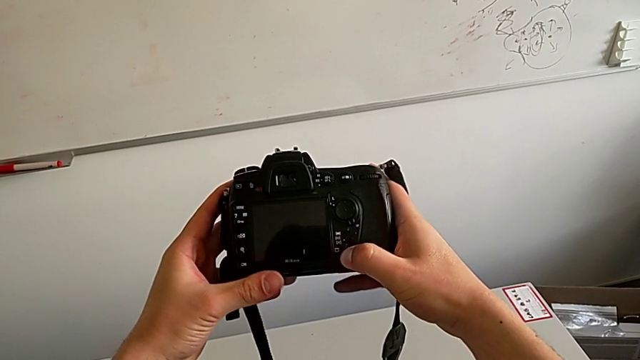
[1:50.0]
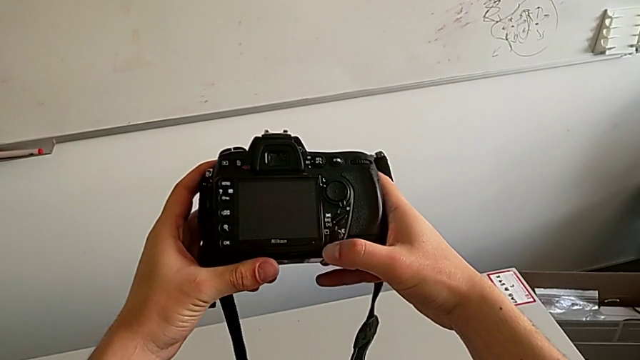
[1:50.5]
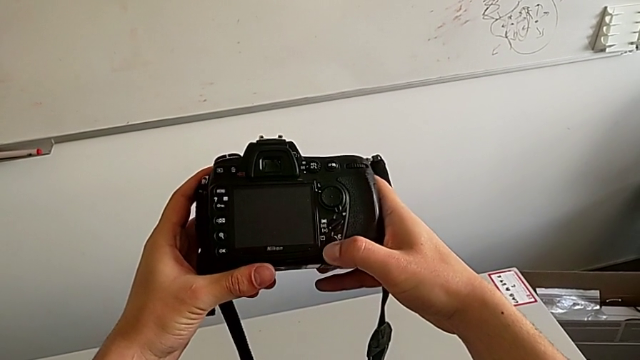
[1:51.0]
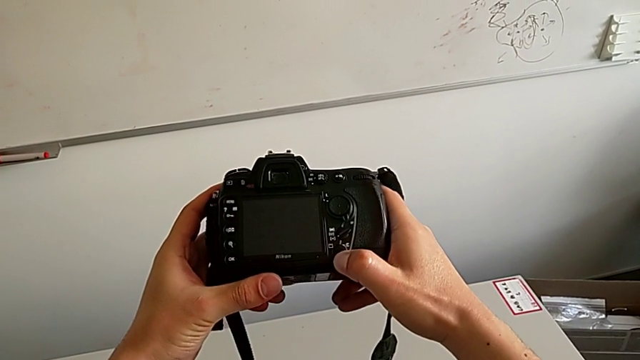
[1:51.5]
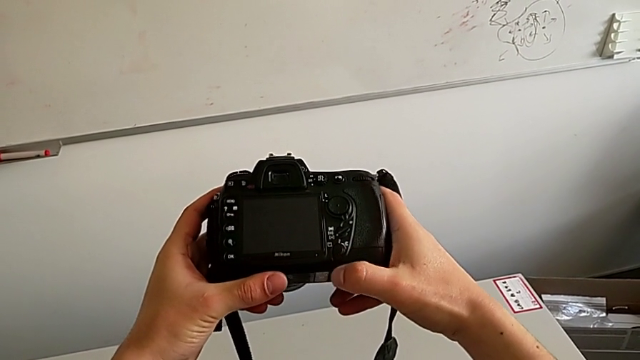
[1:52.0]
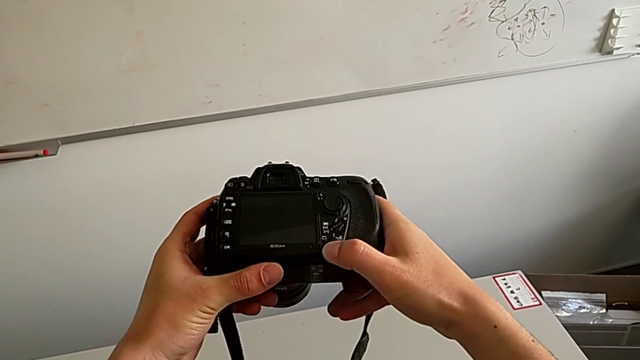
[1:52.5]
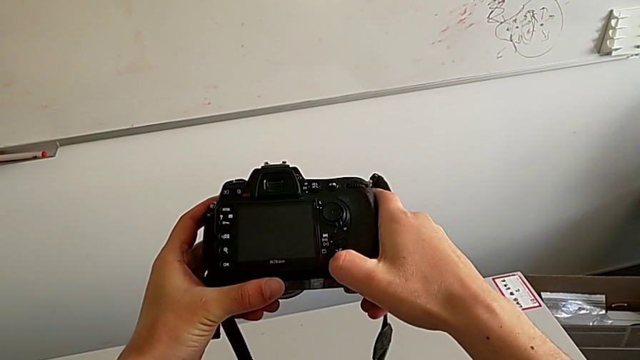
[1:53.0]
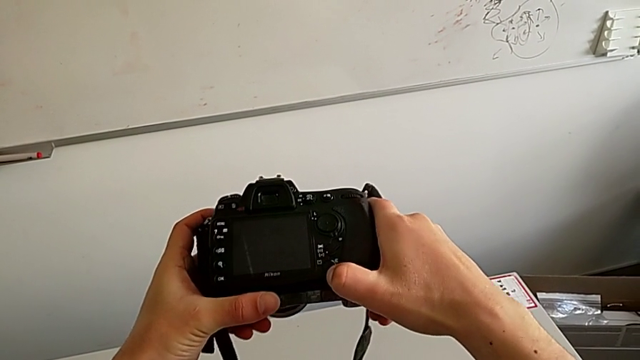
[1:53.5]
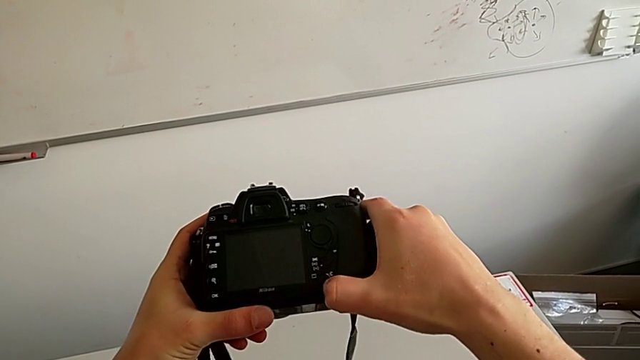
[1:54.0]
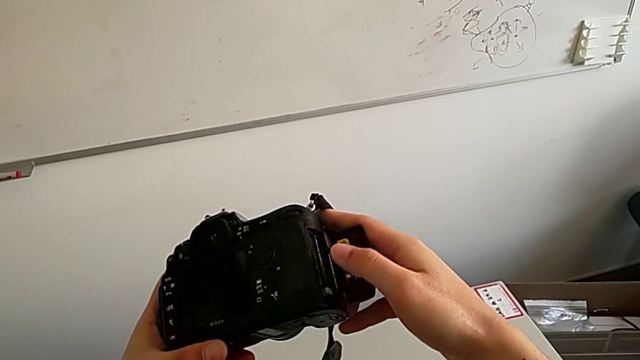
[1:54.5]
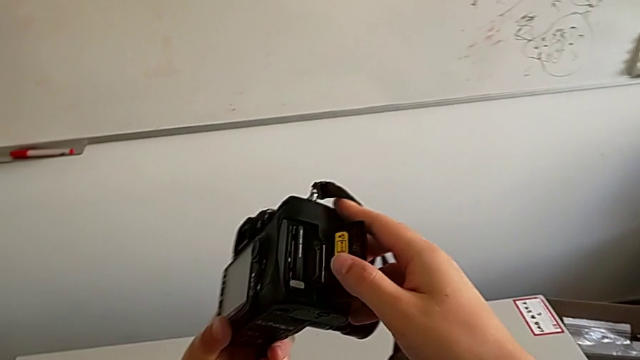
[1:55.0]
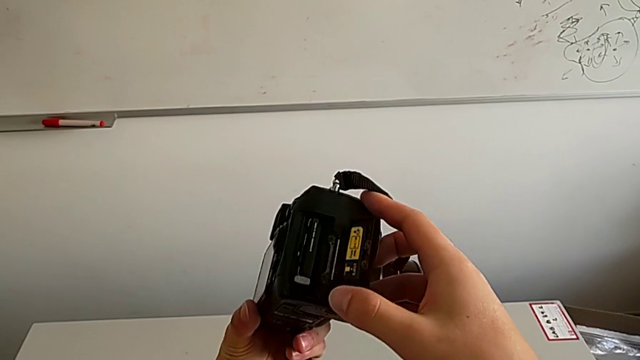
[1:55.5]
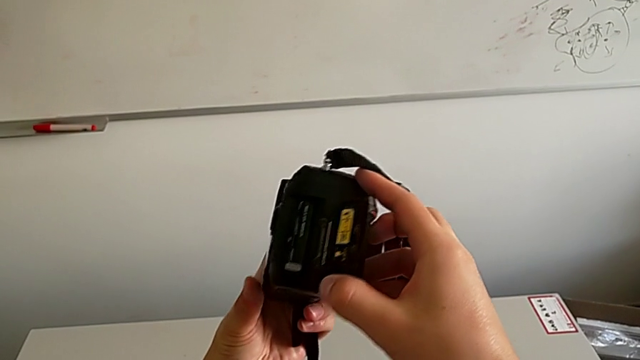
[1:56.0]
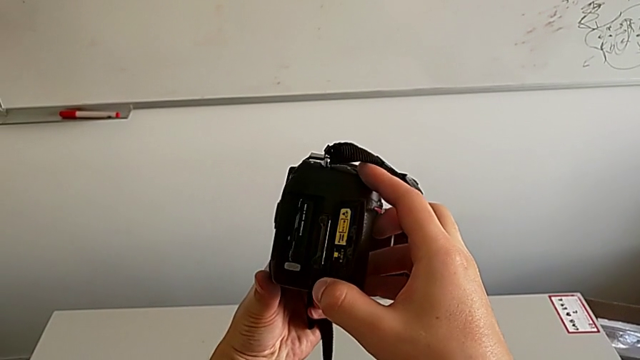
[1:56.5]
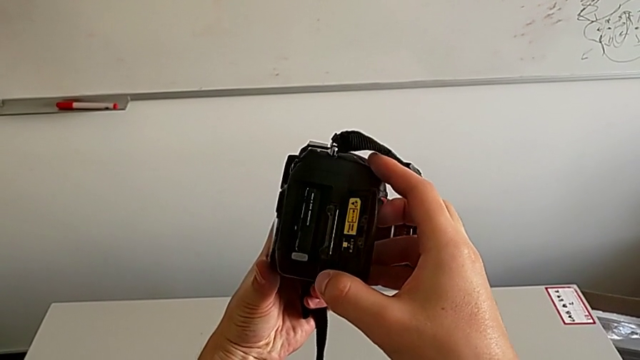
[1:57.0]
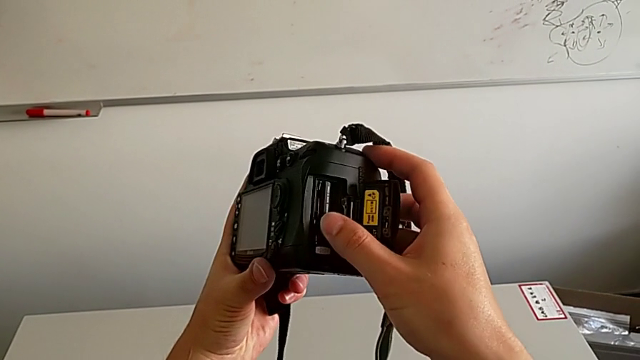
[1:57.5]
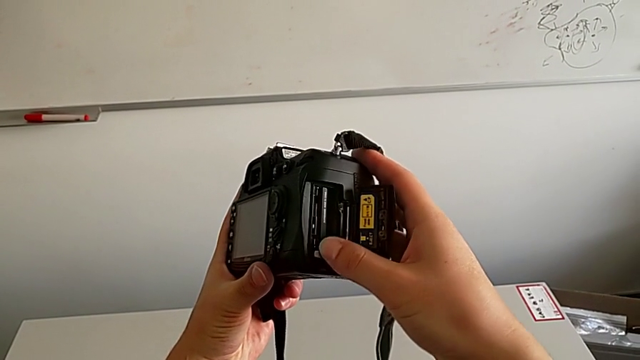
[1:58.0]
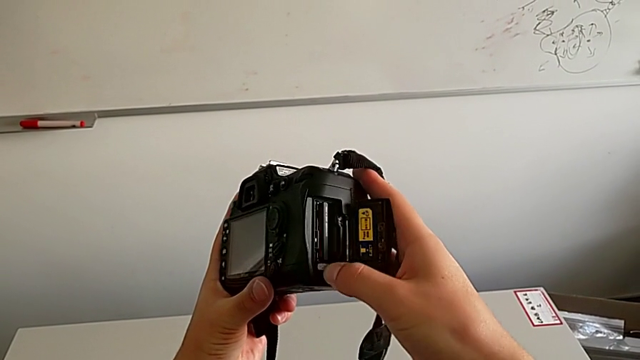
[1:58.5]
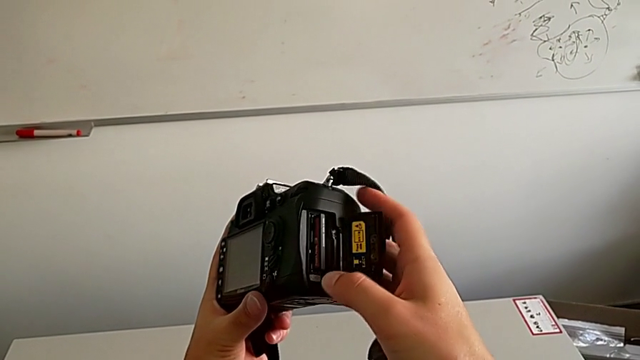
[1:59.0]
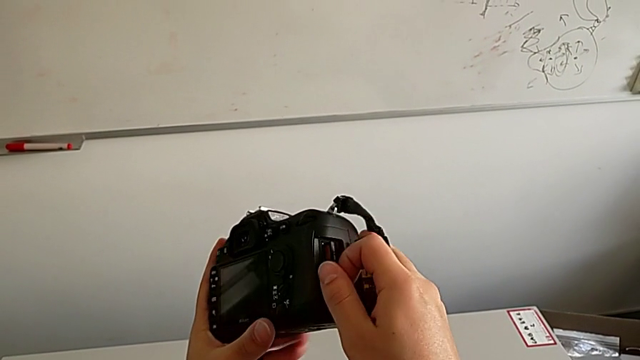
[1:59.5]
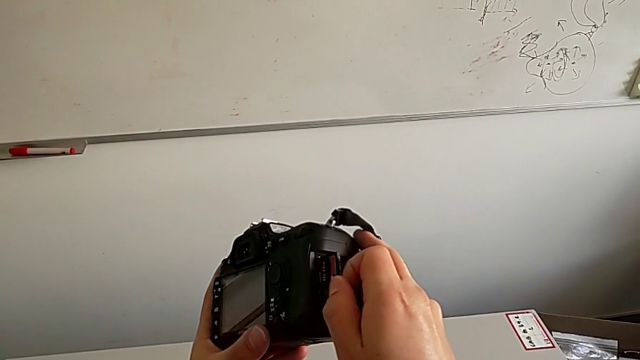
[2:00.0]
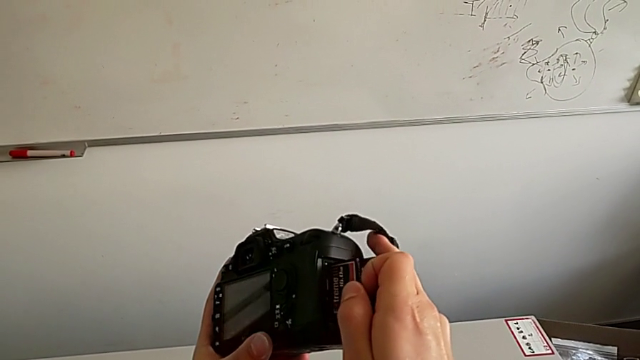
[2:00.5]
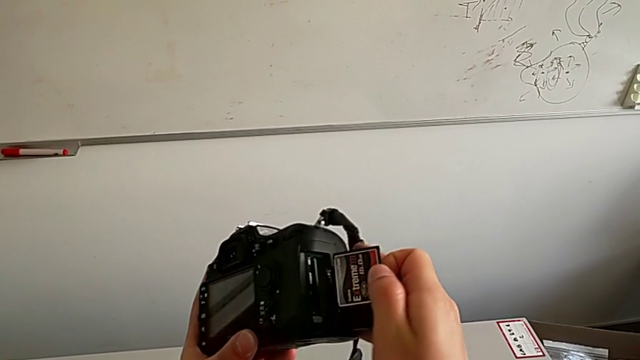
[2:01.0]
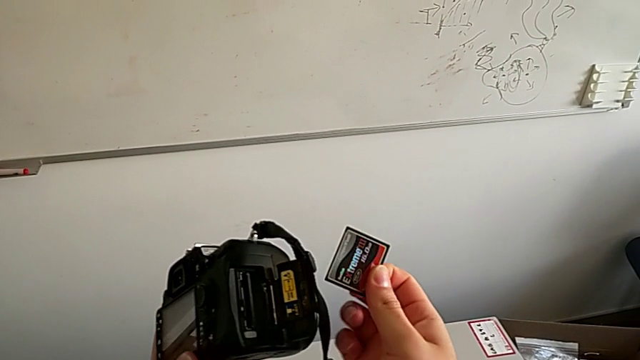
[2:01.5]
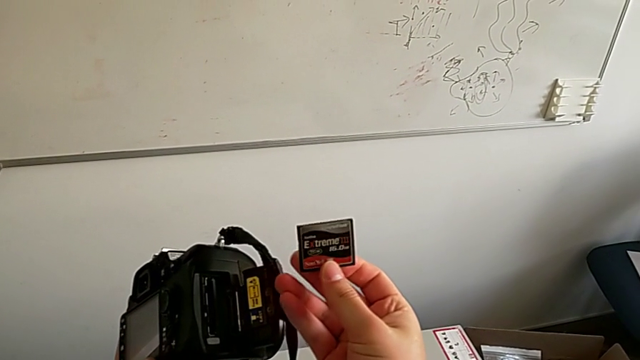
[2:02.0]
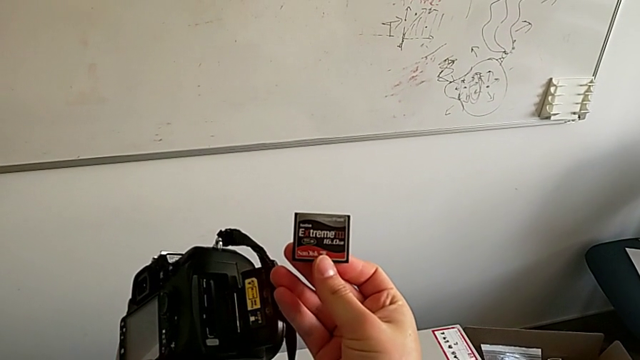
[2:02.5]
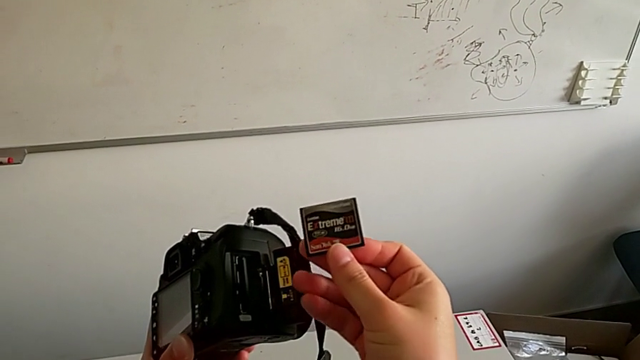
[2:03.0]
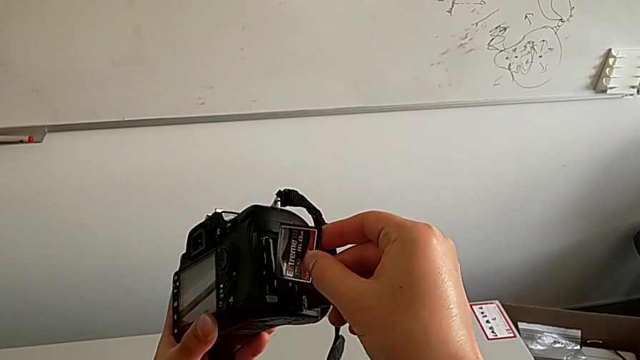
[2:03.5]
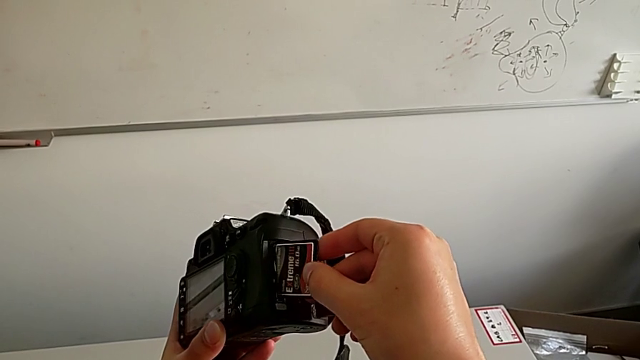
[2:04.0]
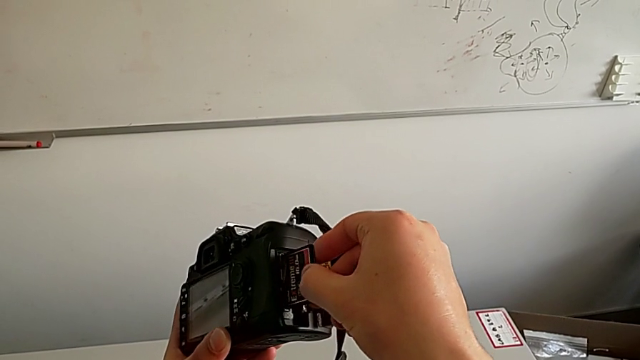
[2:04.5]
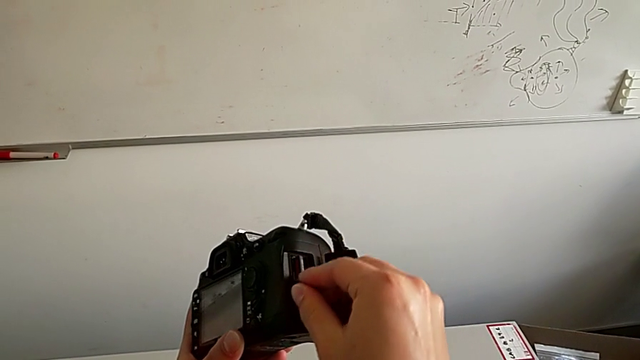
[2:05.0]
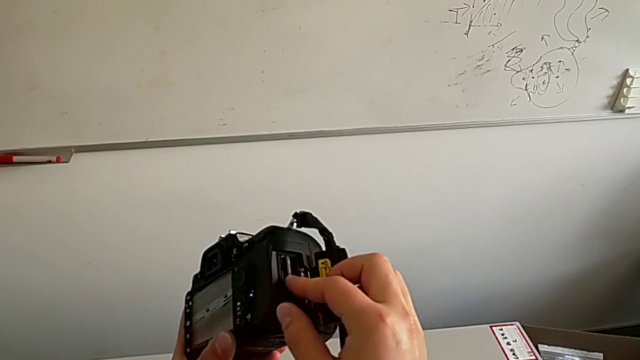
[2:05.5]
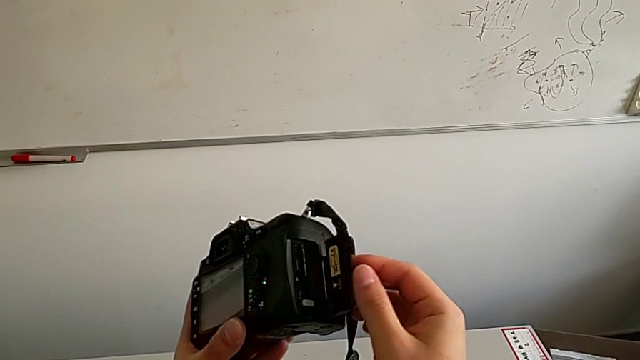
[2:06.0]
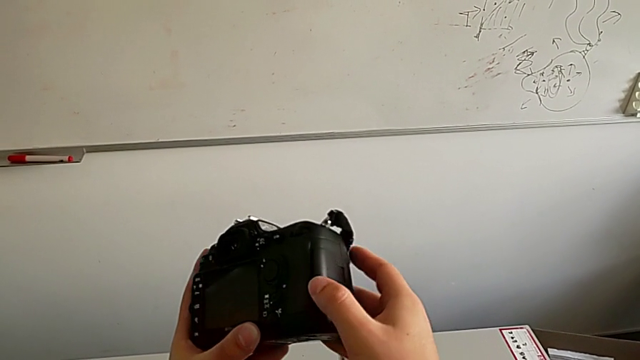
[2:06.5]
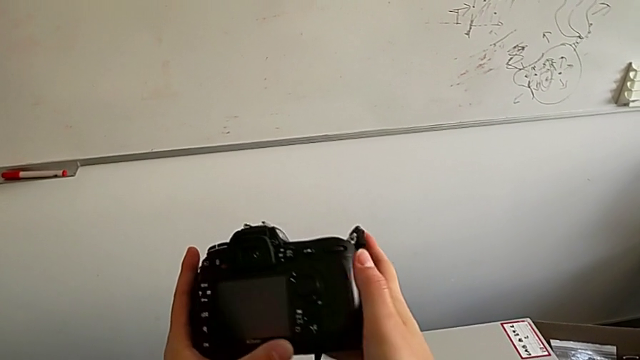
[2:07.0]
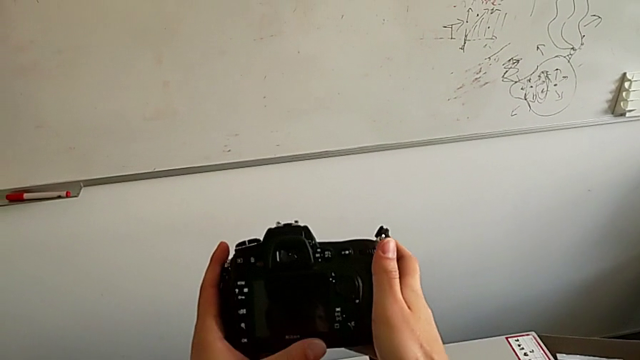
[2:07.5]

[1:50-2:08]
The camera wearer is exchanging the SD card. They inspect the DSLR, slide the button, rotate the DSLR, push the grey button, withdraw the SD card, insert it and close the SD slot.
